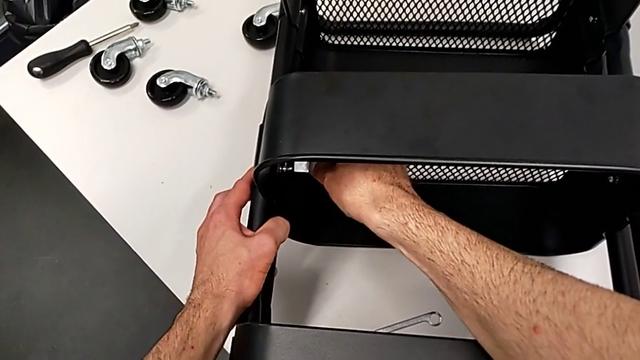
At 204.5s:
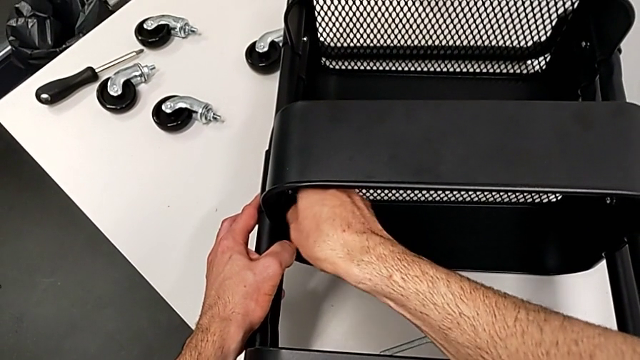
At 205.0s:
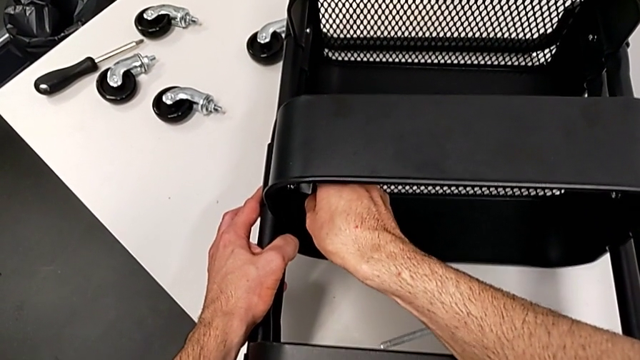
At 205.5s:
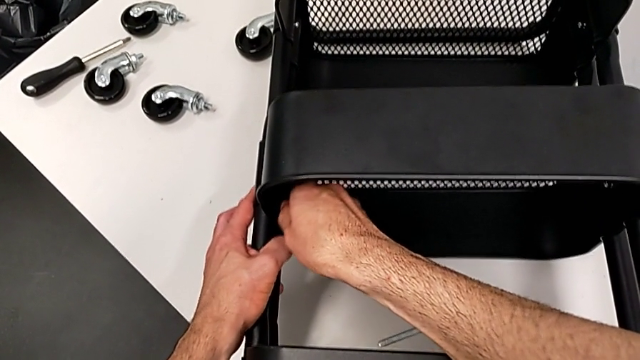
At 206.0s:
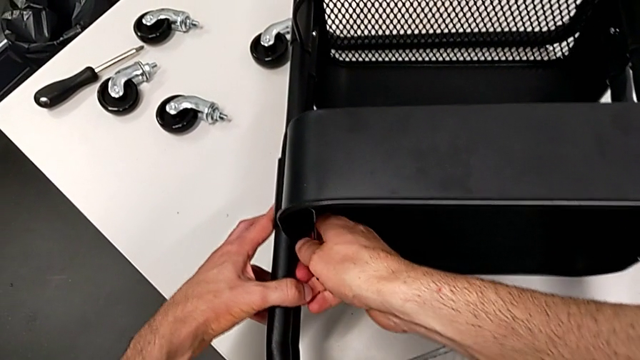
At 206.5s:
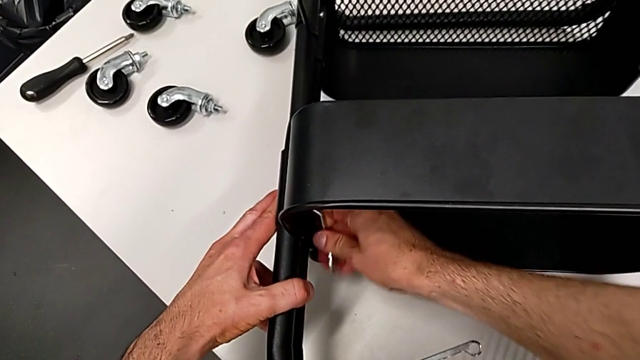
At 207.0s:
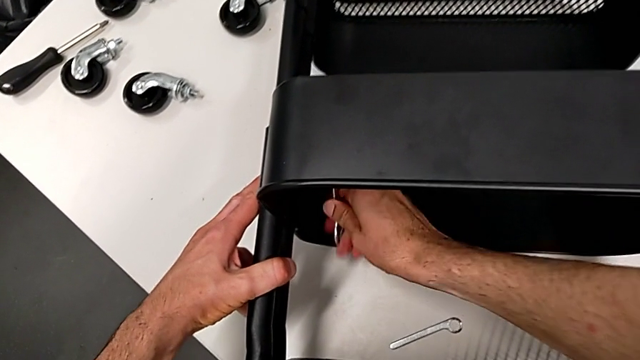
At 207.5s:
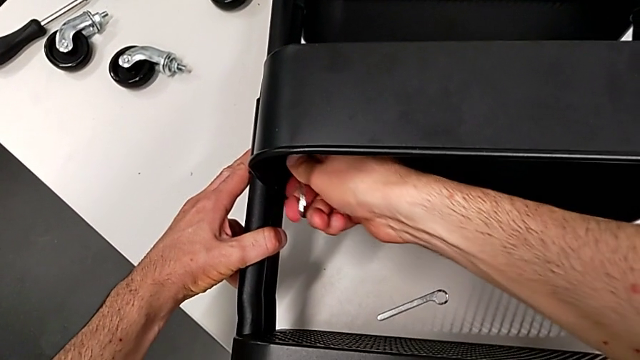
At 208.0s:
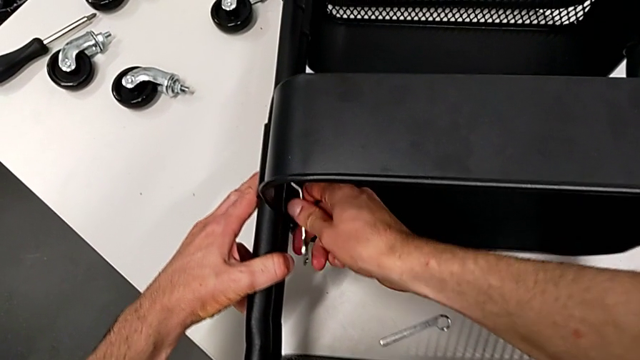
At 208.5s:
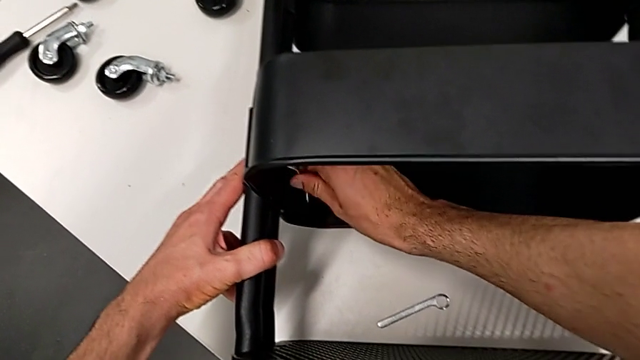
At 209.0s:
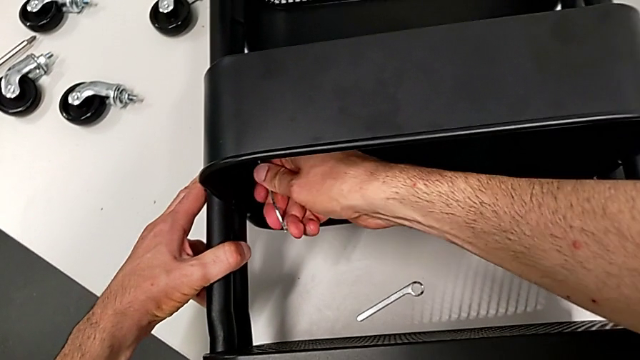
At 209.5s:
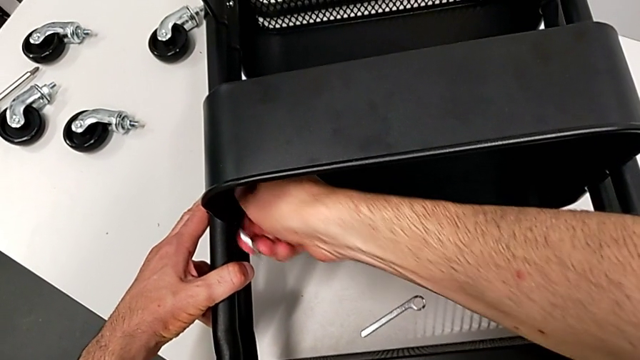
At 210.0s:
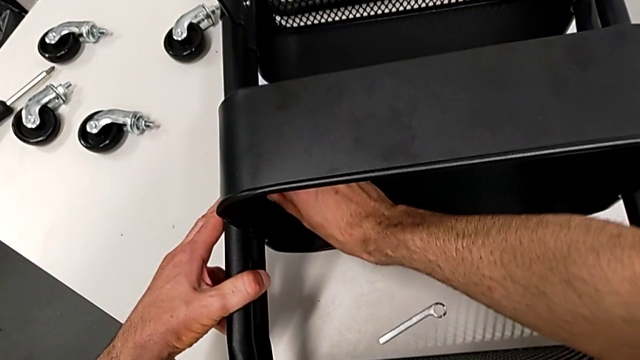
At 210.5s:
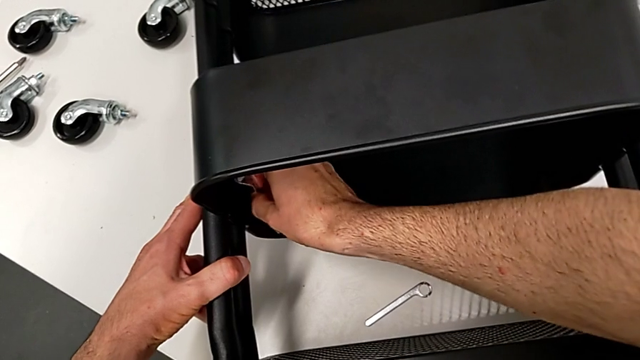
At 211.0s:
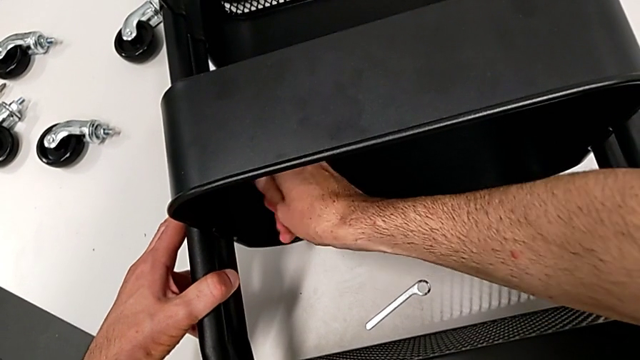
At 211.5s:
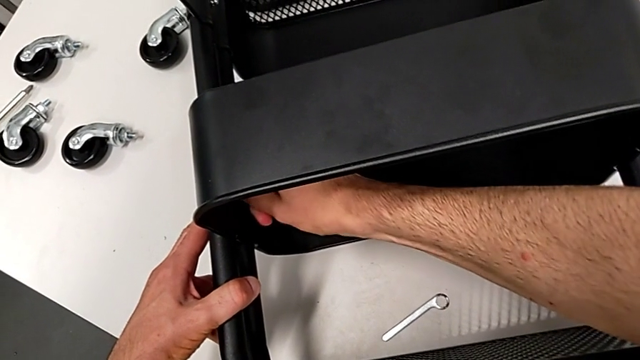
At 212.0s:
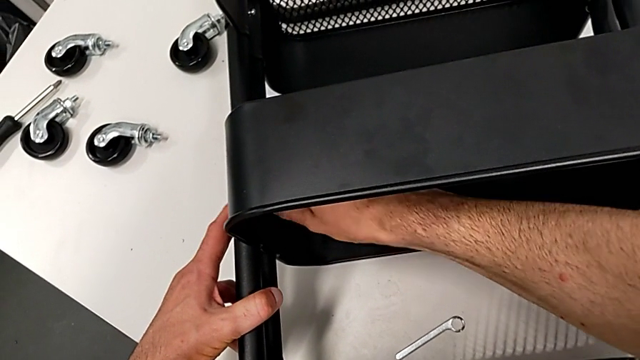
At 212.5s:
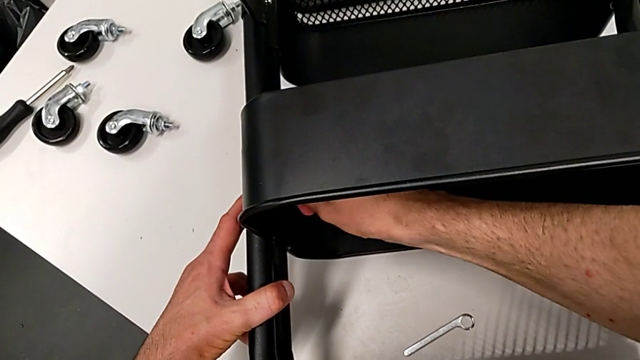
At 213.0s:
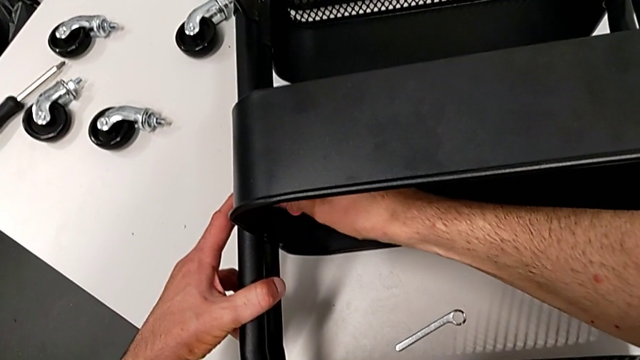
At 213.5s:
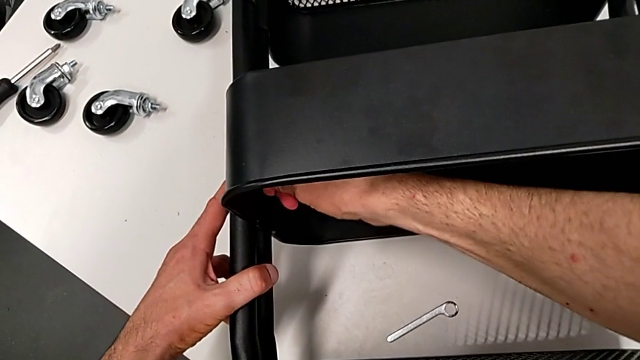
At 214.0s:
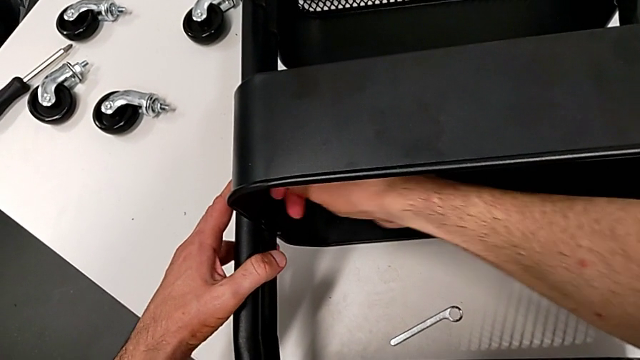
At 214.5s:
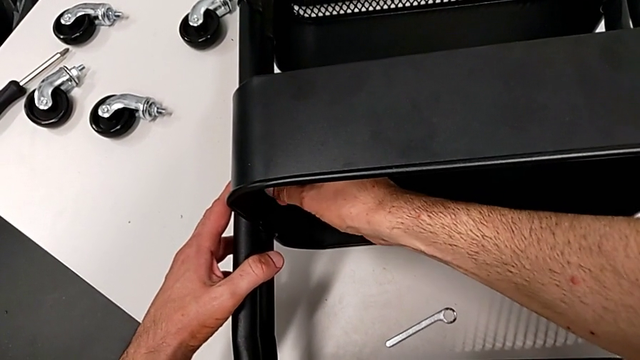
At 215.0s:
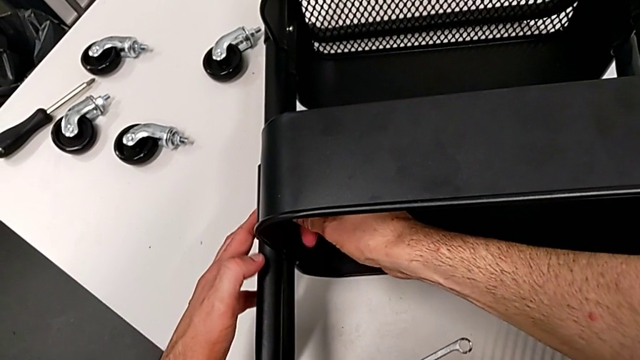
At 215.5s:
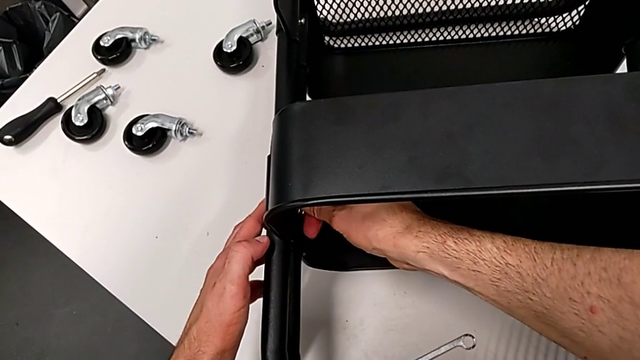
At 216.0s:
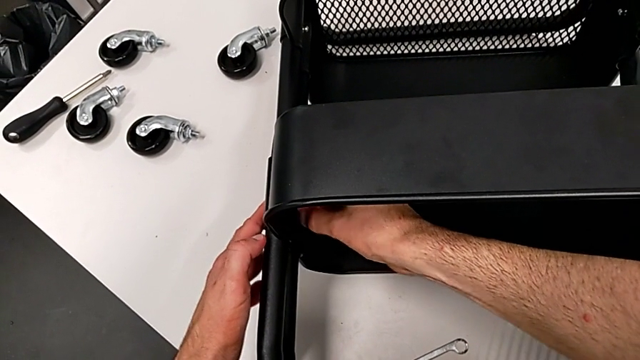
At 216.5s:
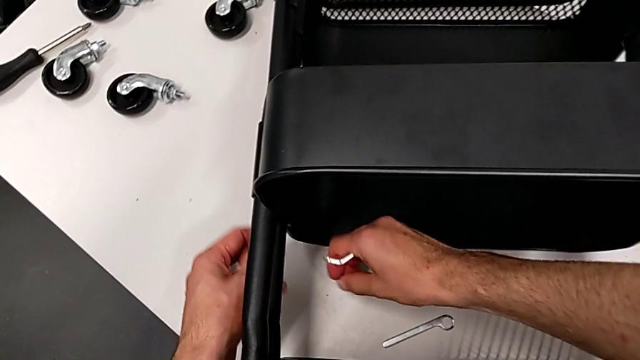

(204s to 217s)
The camera wearer is disassembling the middle grid tray. They unscrew the hexagon cap nut twice.

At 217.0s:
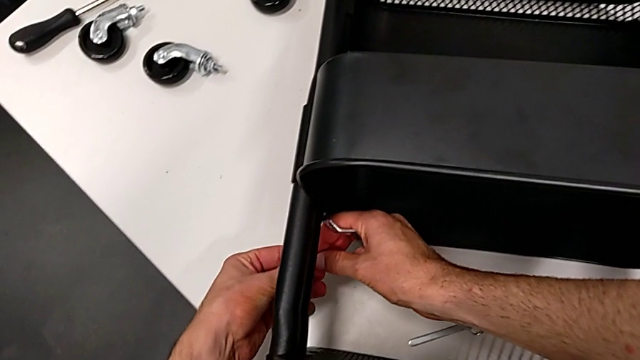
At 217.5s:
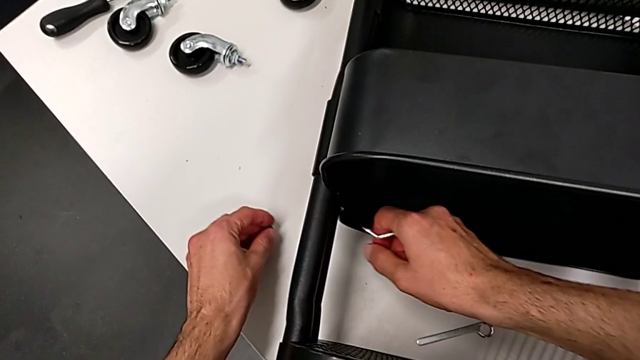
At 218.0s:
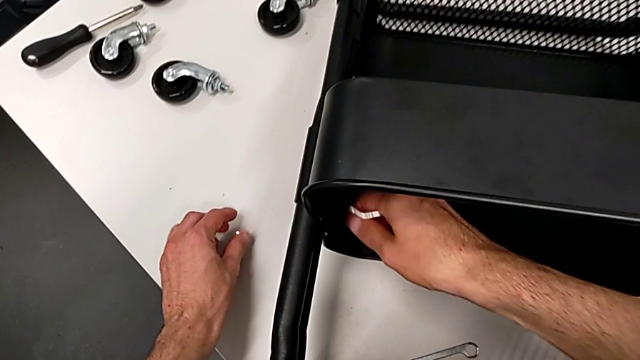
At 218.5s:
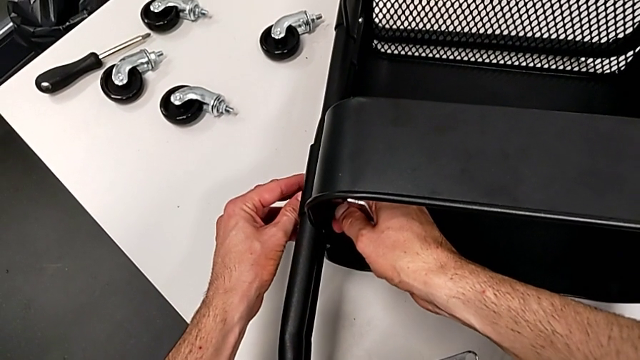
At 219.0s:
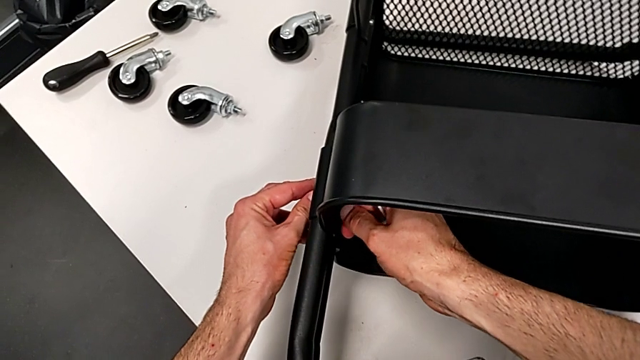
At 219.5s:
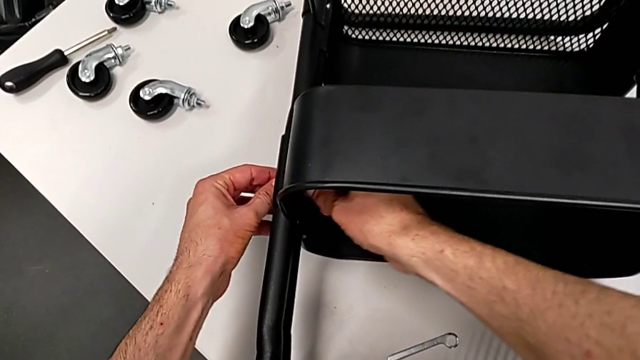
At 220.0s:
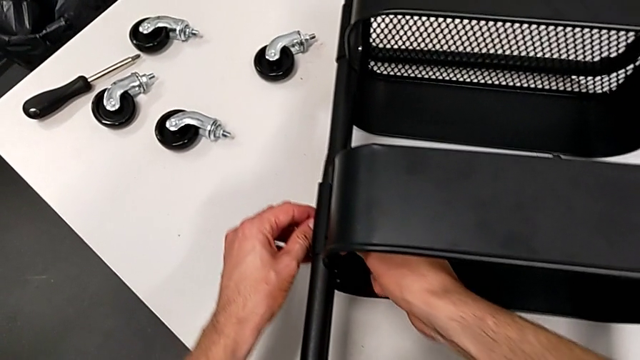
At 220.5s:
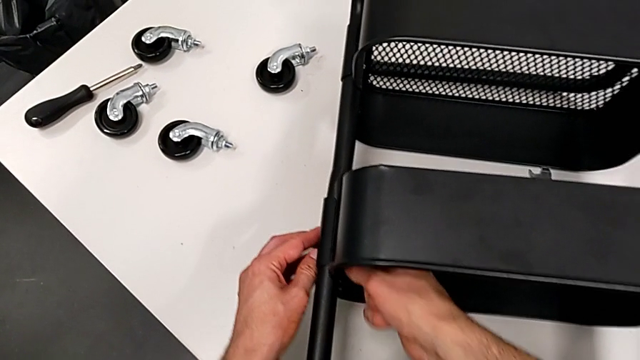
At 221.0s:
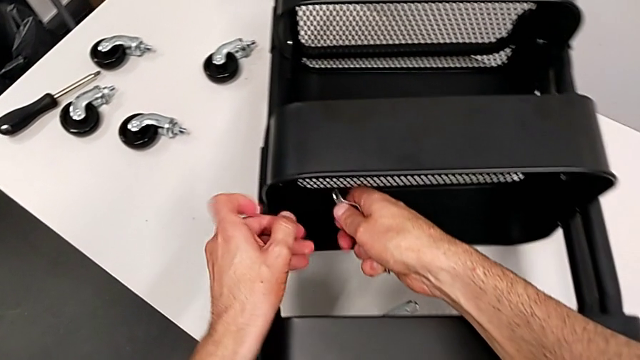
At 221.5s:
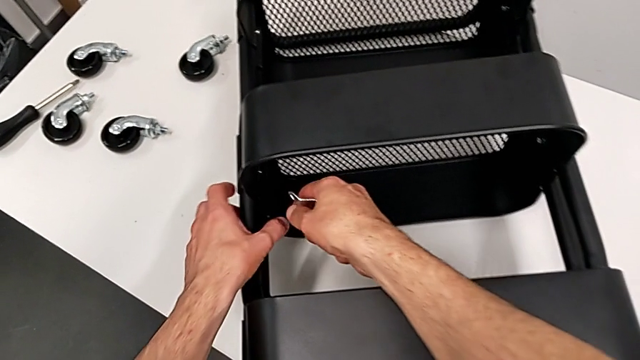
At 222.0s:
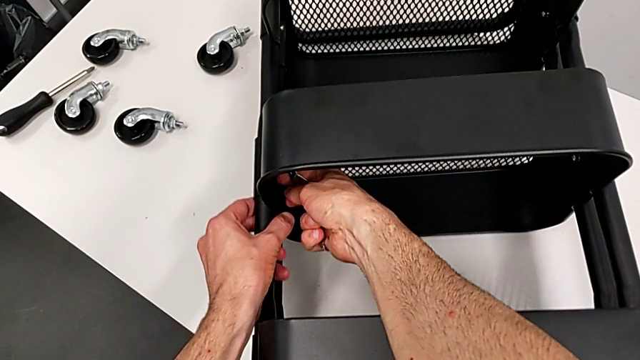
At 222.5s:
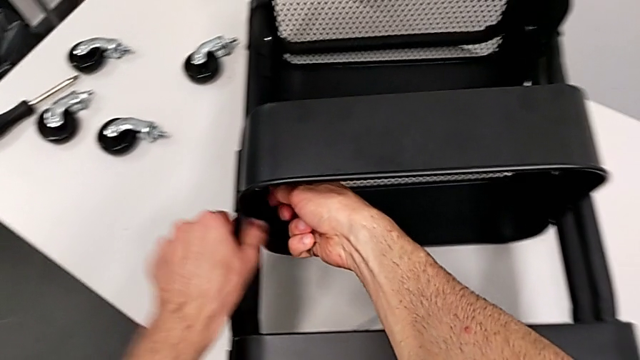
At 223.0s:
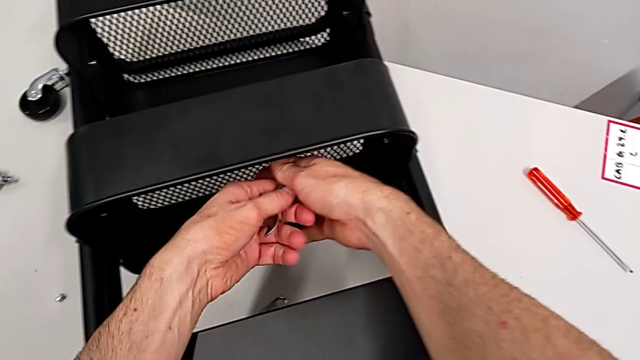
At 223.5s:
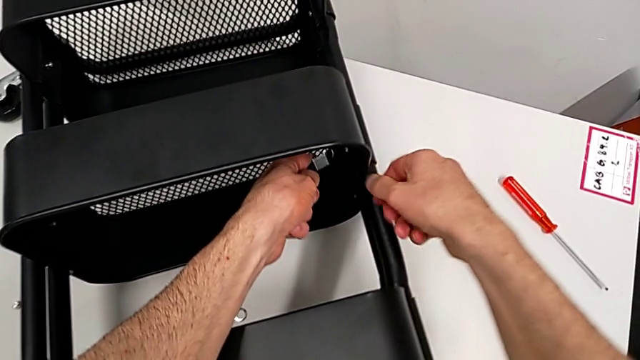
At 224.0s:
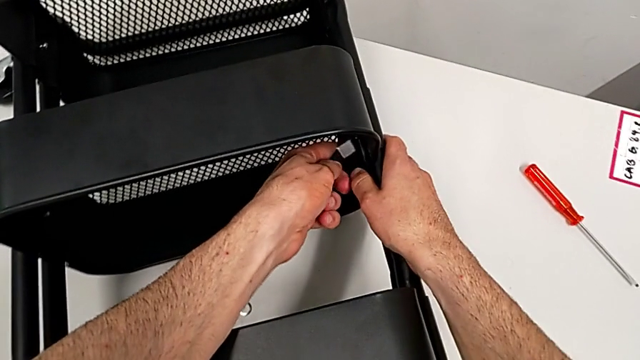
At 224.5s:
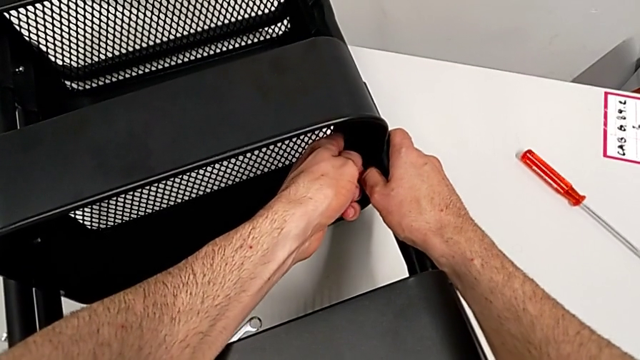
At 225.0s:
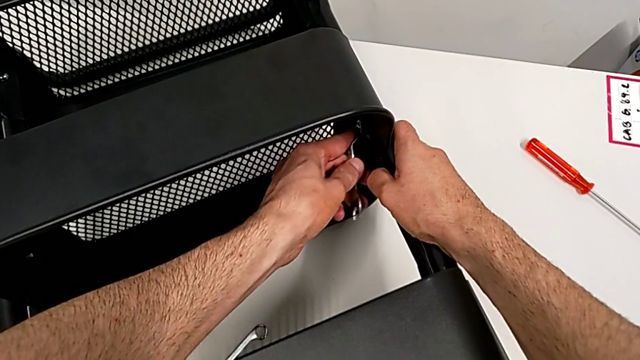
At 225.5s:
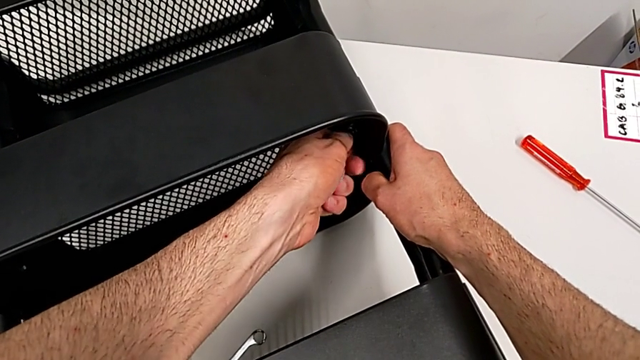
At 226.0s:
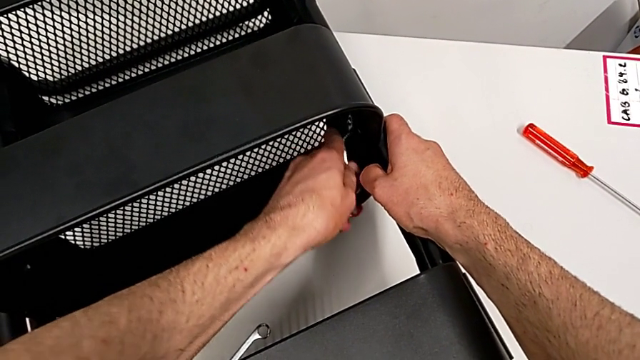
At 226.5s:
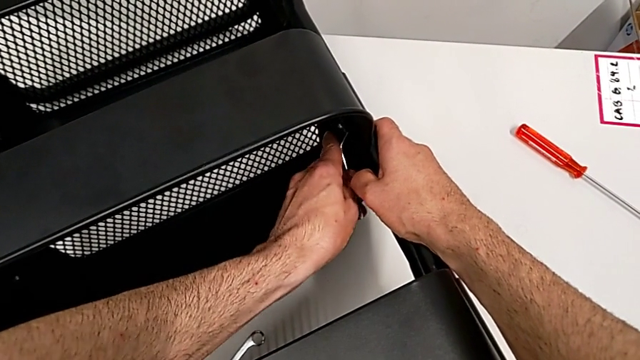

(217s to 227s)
The camera wearer is disassembling the middle grid tray. They hold the hexagon cap nut, place it and approach it.
